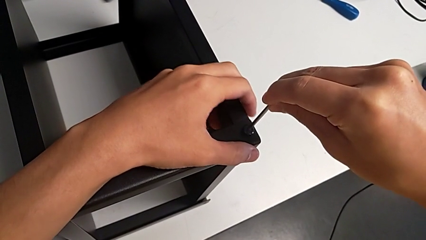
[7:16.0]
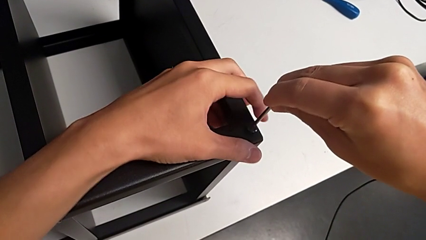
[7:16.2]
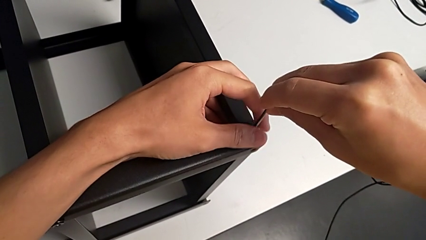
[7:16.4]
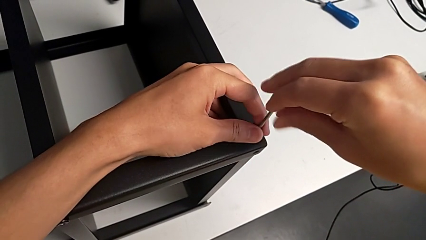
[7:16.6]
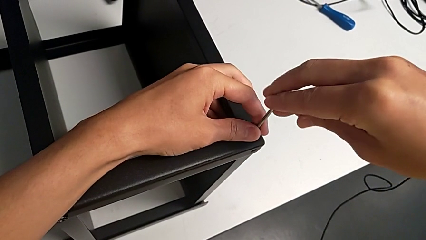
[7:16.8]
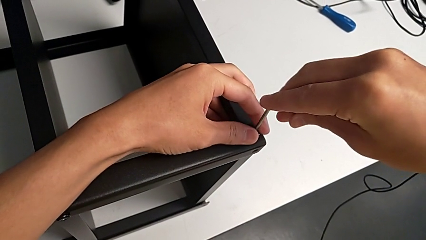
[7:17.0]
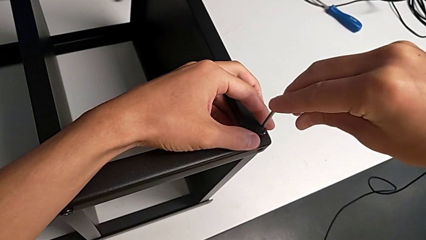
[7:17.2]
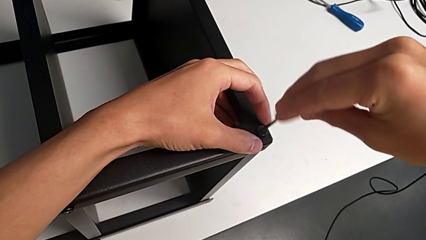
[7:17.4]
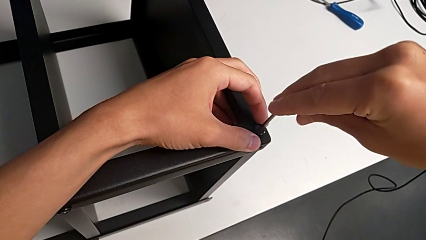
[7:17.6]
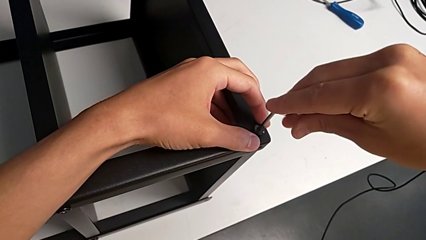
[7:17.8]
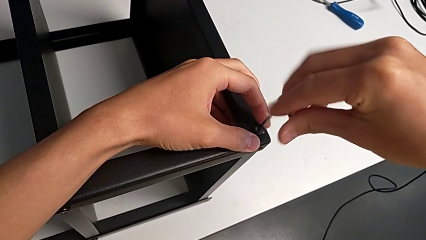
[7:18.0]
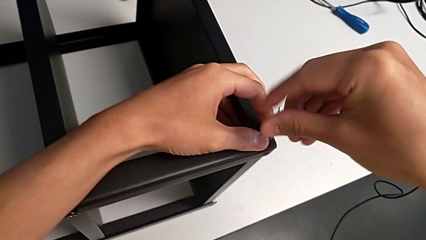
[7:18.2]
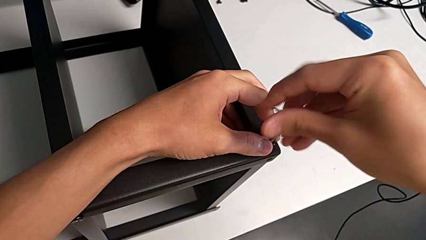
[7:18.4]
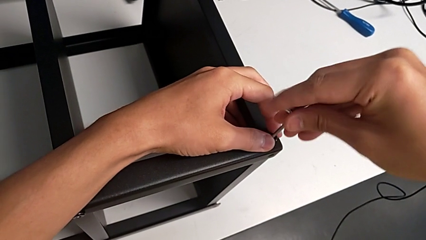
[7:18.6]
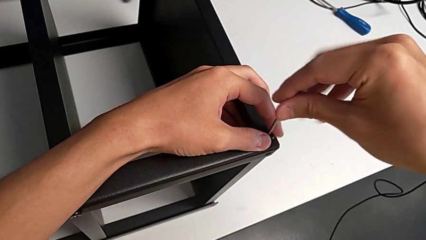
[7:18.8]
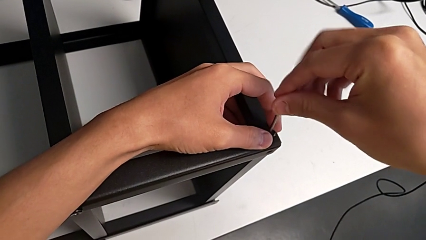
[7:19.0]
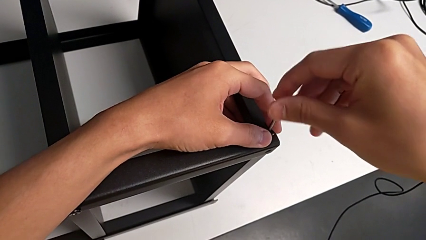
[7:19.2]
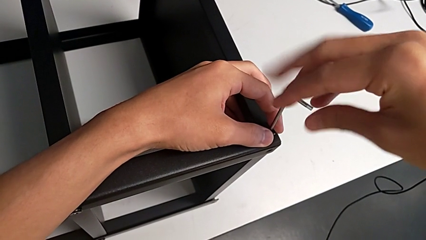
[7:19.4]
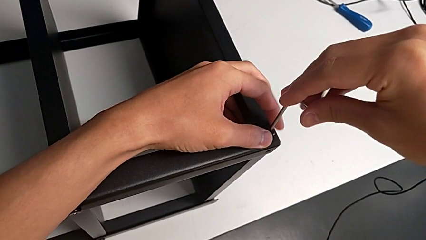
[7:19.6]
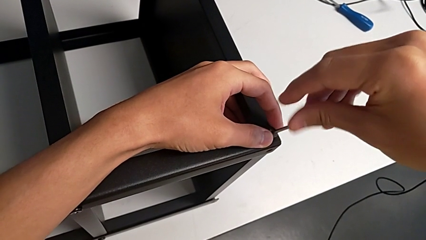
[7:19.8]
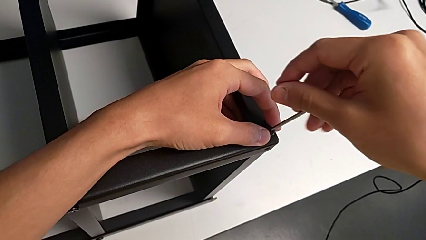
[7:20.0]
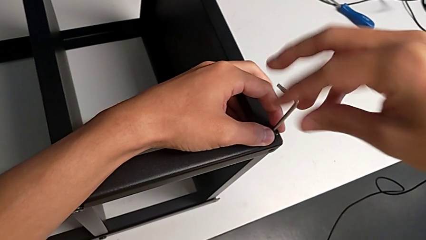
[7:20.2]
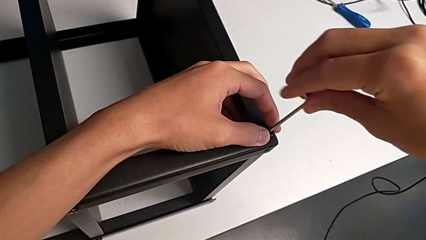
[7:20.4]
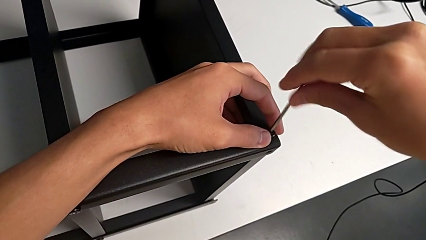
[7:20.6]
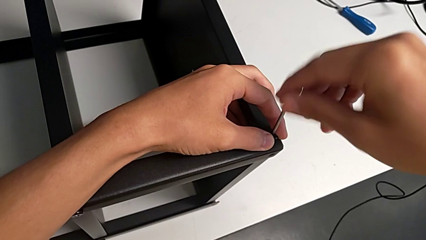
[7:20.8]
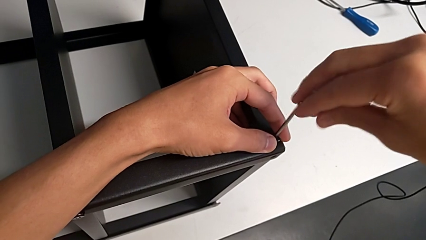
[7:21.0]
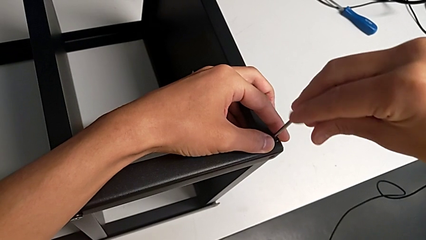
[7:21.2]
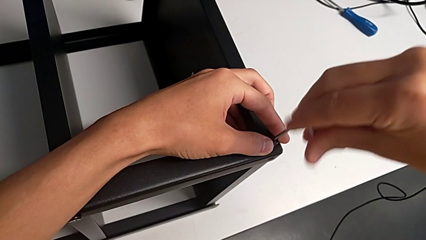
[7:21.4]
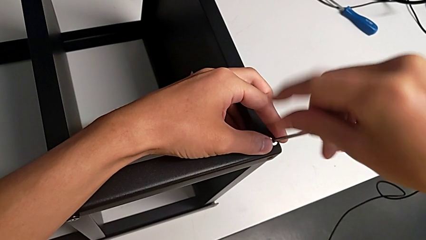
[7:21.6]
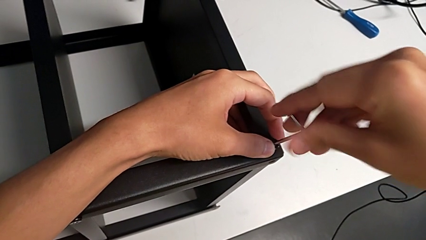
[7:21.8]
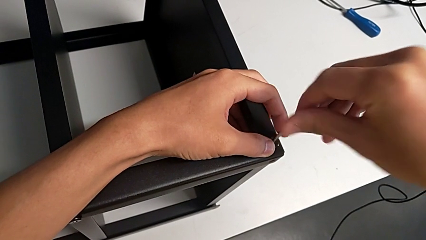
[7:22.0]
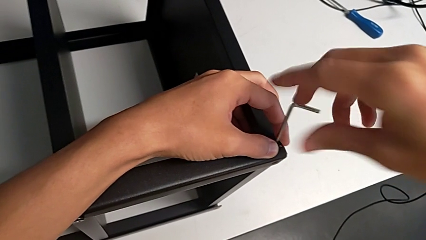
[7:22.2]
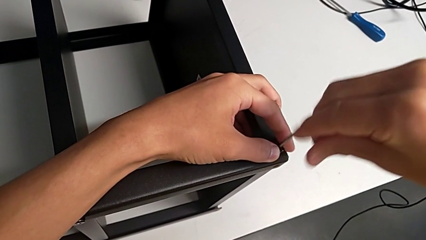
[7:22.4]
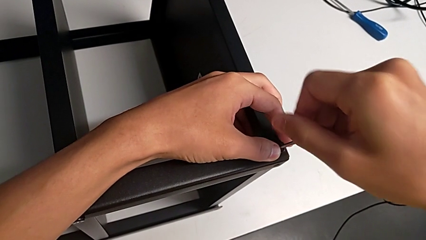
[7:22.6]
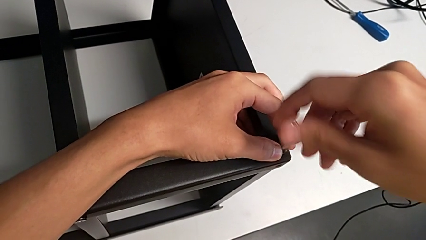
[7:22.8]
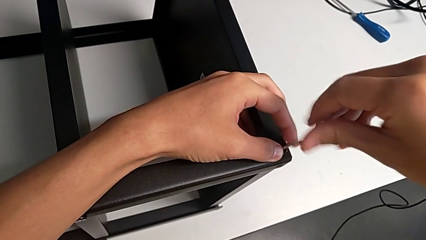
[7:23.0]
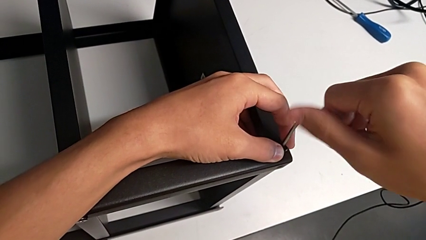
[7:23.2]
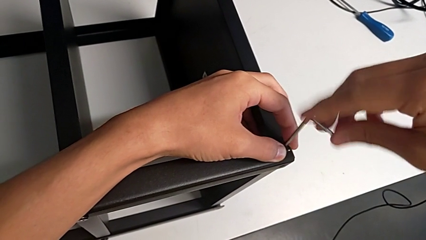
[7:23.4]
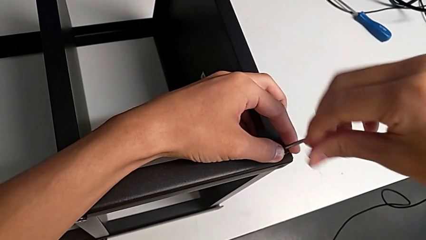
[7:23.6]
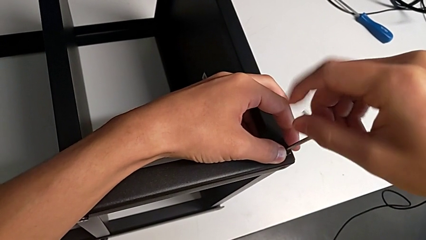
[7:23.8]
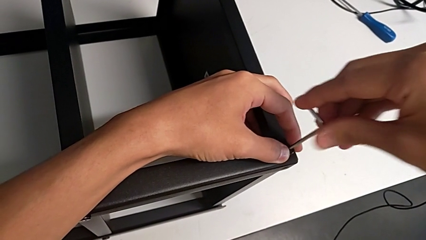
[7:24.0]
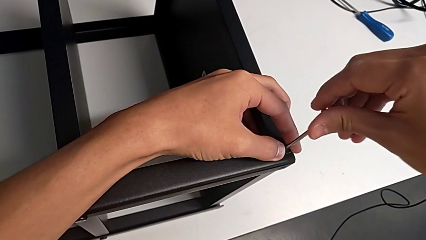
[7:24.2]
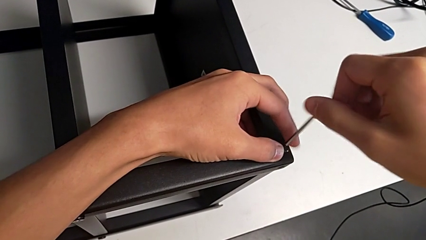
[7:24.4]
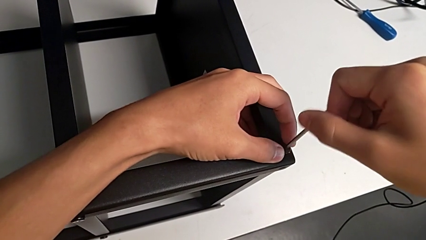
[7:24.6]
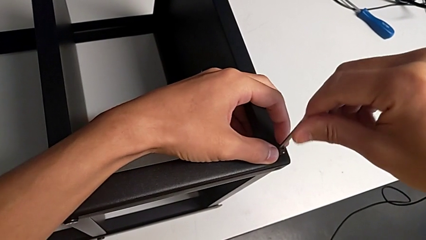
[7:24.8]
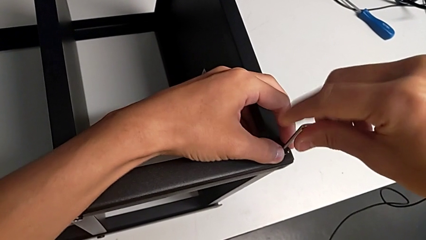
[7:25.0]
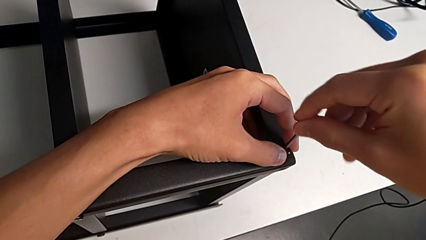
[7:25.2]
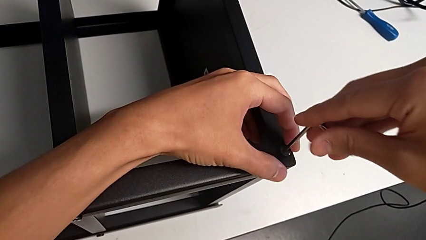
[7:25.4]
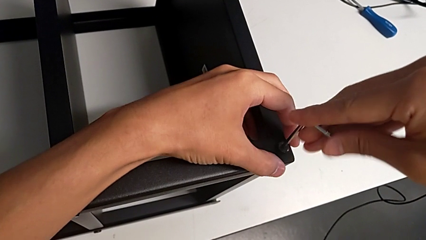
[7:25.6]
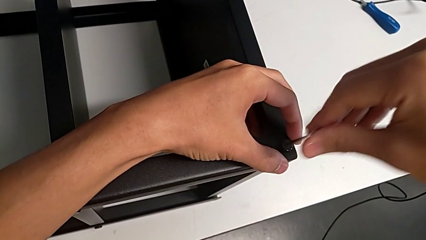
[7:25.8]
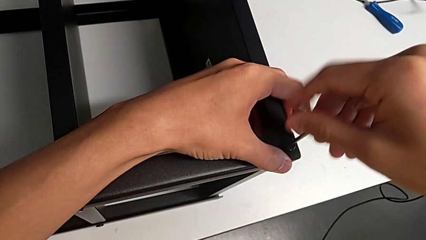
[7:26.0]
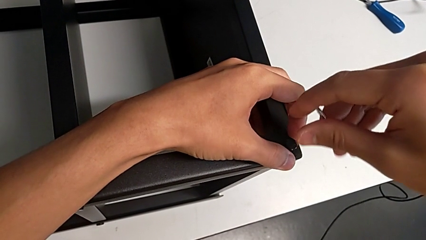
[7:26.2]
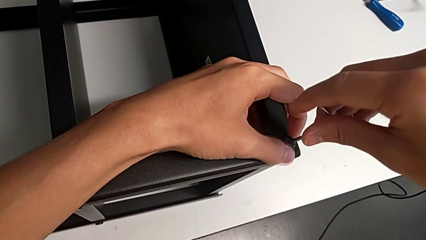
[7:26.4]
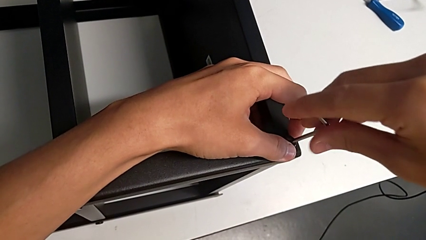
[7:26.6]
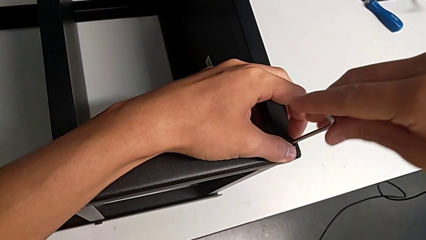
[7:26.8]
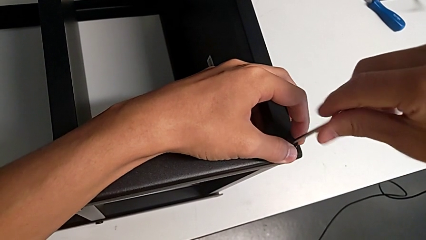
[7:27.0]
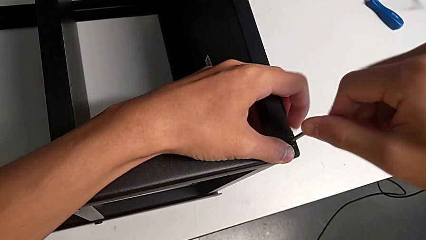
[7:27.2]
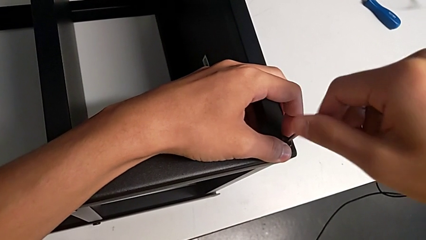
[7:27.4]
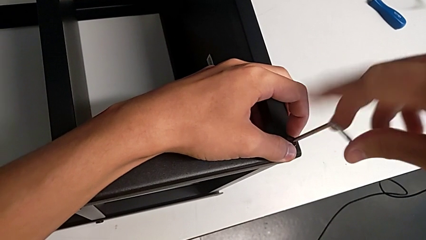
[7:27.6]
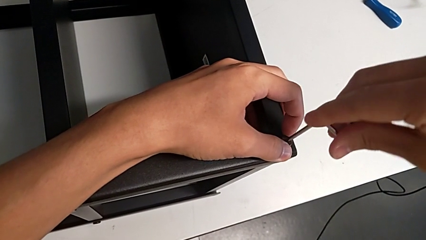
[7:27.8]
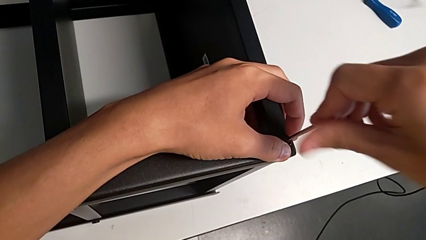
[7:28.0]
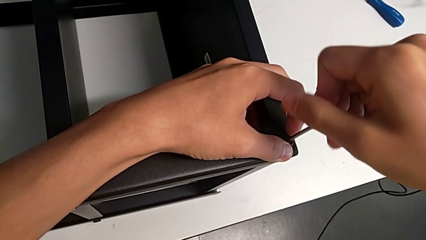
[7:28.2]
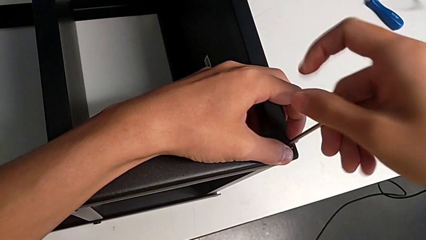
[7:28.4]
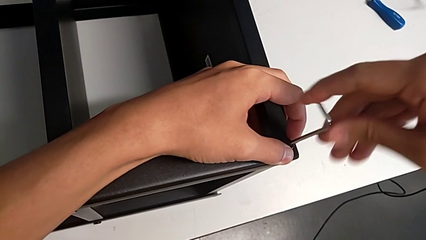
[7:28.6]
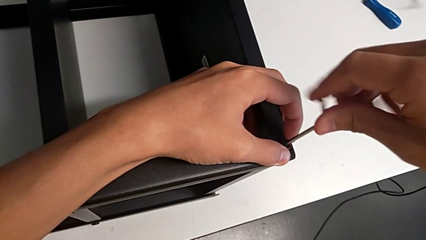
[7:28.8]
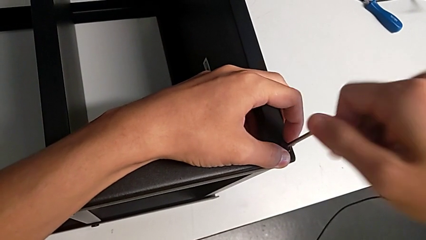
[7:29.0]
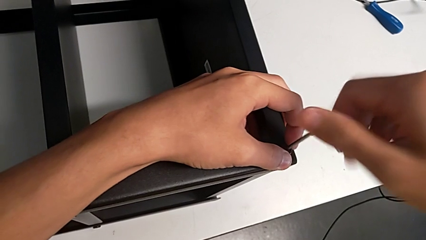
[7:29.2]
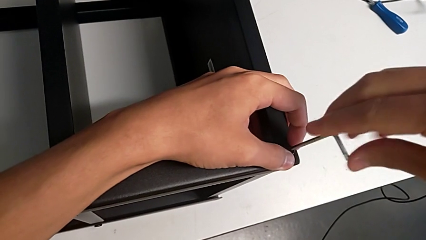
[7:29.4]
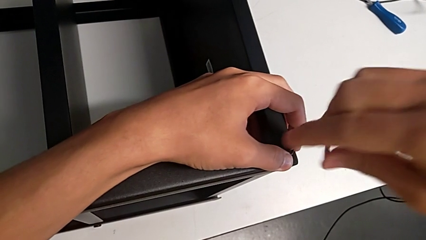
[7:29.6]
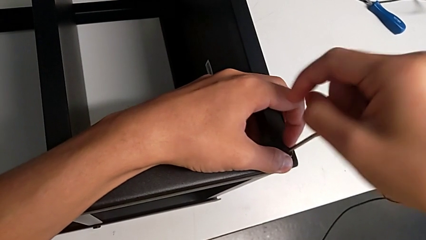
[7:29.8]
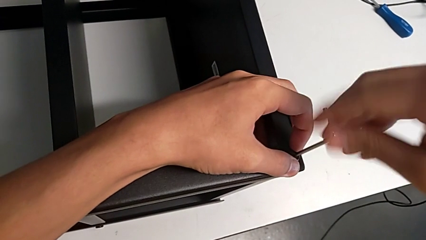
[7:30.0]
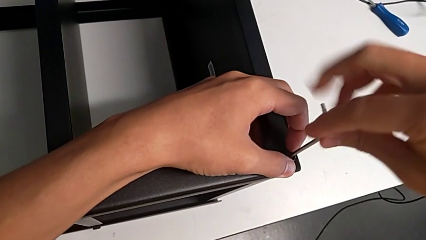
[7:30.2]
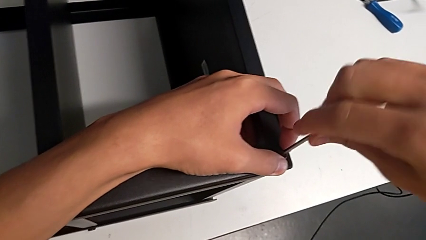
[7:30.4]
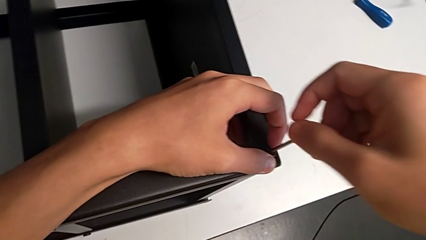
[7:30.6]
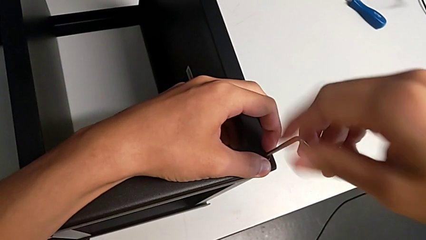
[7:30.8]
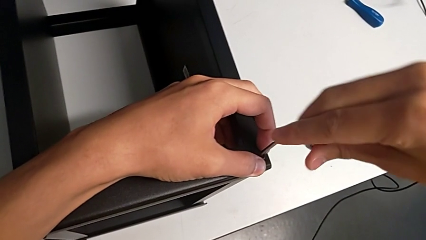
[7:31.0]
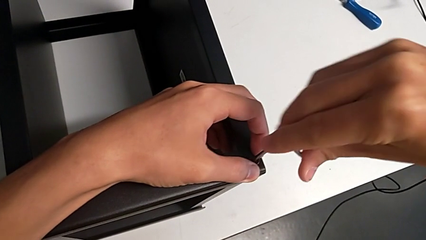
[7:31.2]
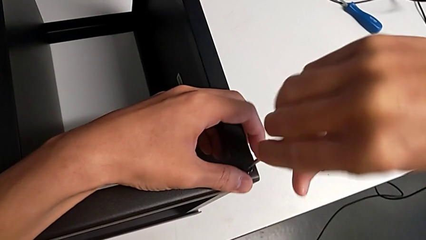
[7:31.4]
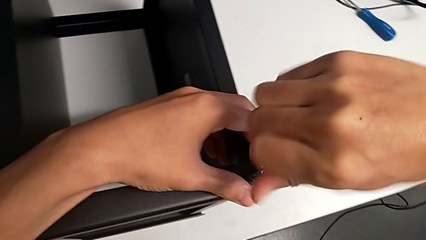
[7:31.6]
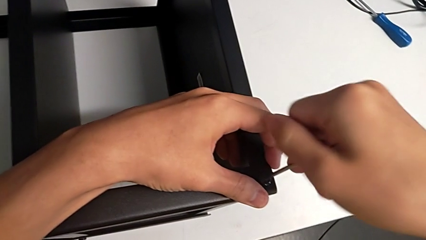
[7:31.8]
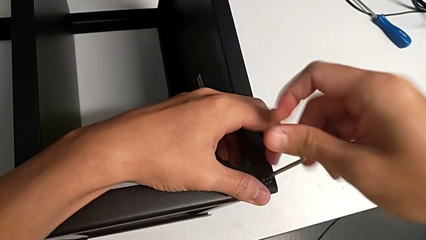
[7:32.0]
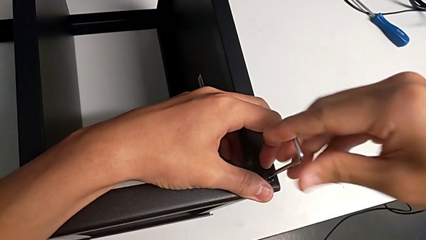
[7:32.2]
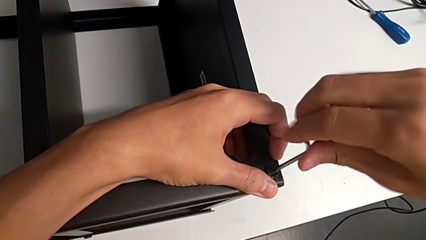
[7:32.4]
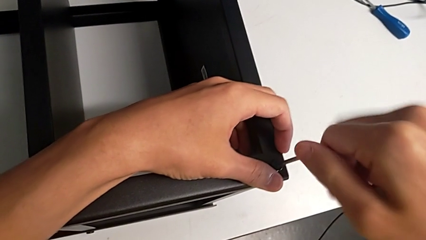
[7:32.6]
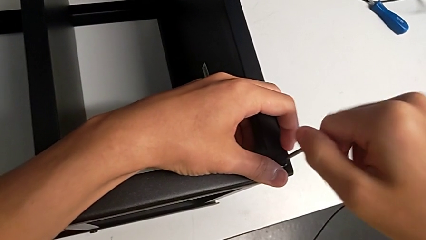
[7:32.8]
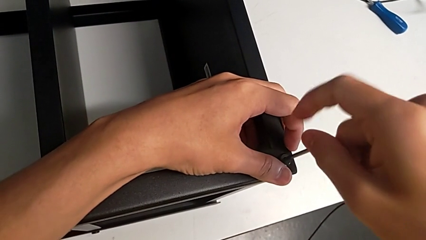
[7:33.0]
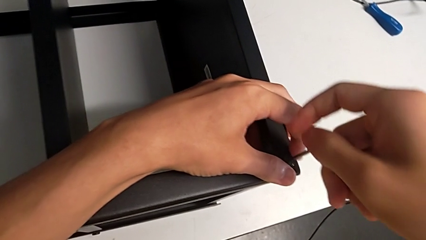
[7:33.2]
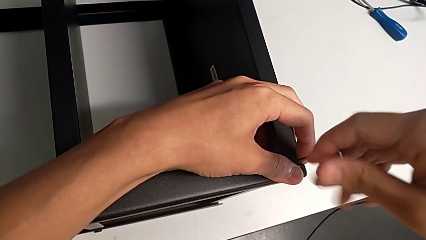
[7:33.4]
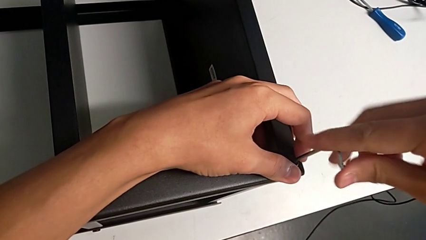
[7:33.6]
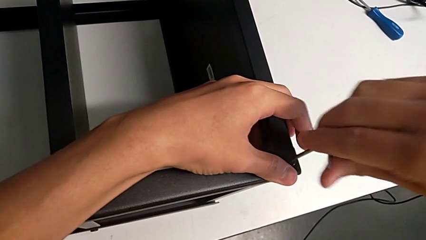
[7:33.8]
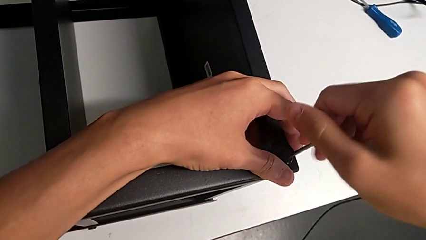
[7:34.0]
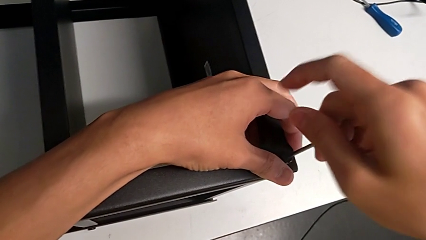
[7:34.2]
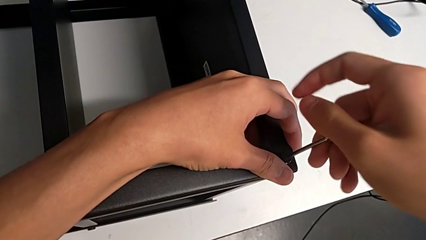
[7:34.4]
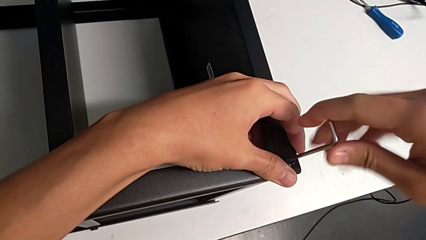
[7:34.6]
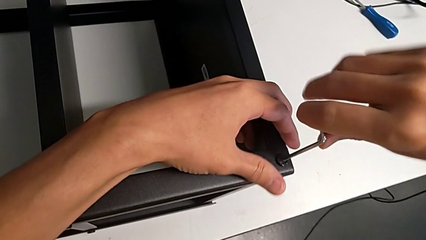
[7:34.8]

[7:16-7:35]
The camera wearer is screwing the legs of the table to the top tray. They begin to screw the hex socket head.
